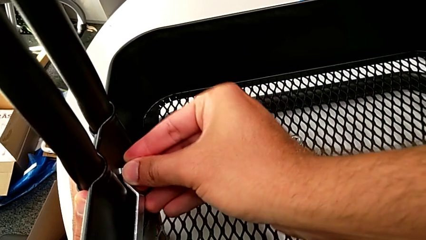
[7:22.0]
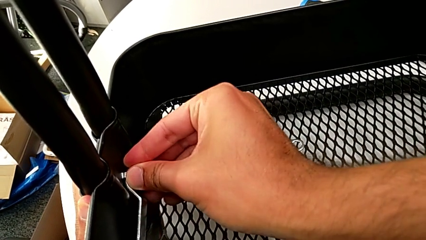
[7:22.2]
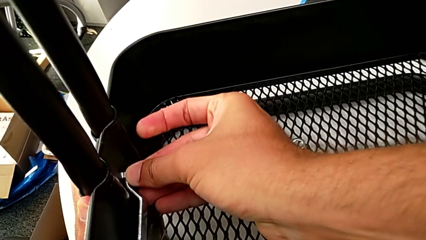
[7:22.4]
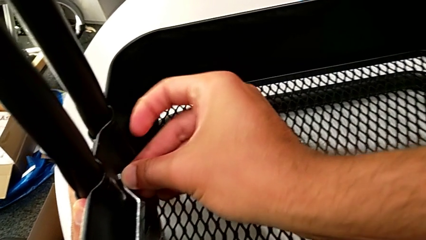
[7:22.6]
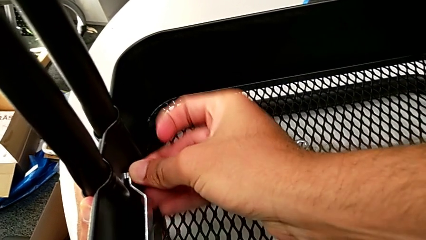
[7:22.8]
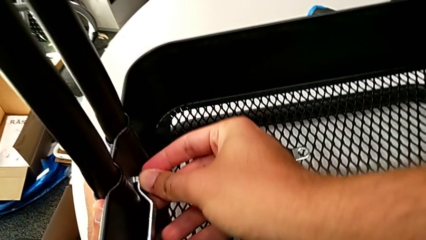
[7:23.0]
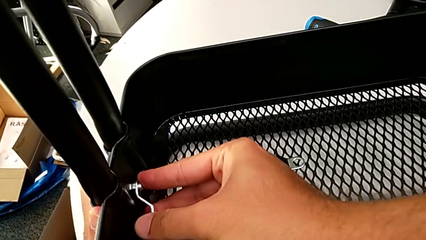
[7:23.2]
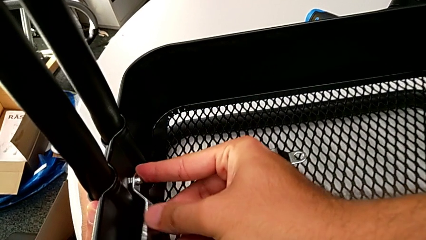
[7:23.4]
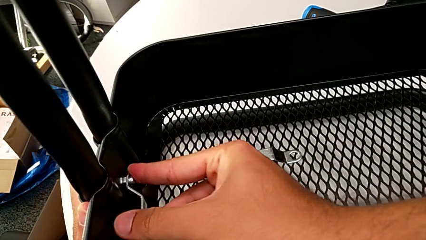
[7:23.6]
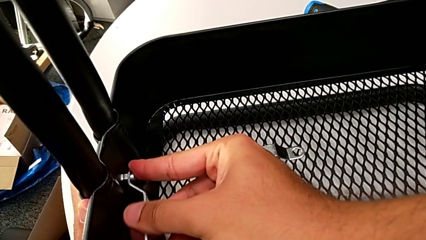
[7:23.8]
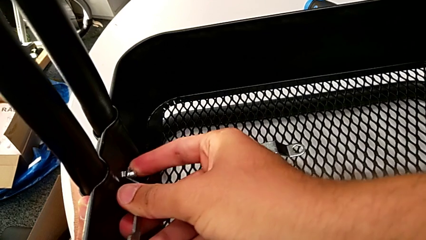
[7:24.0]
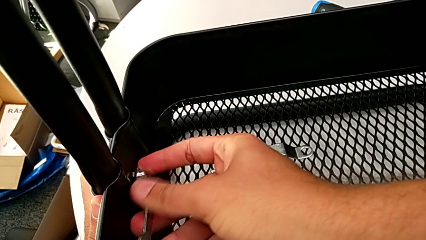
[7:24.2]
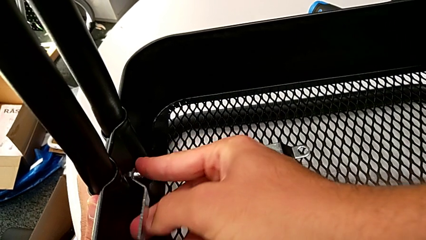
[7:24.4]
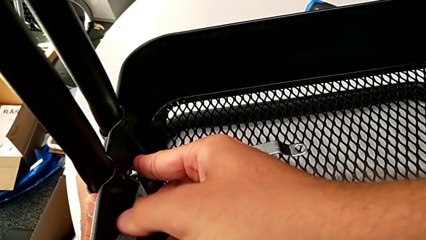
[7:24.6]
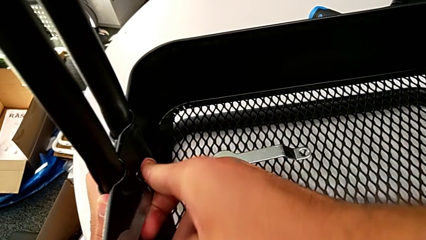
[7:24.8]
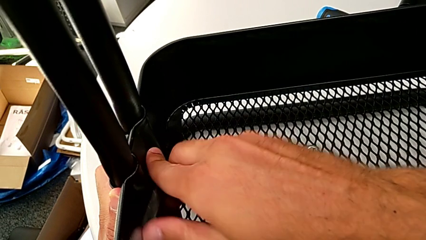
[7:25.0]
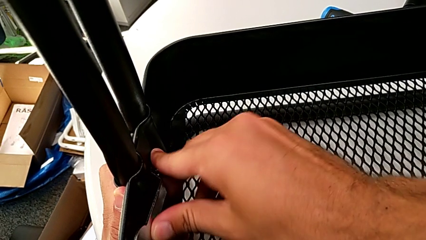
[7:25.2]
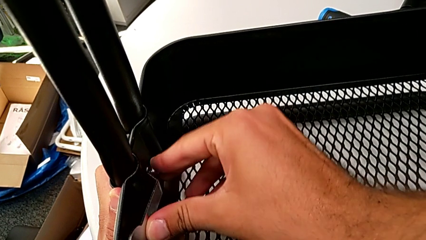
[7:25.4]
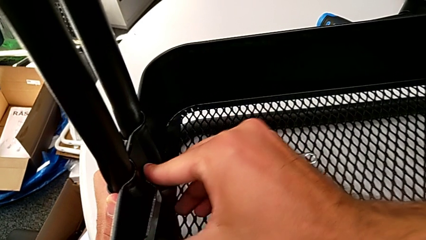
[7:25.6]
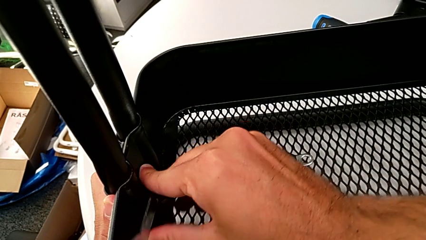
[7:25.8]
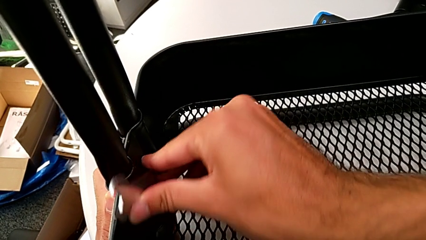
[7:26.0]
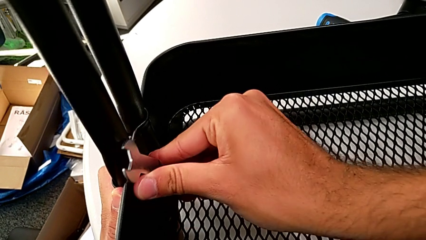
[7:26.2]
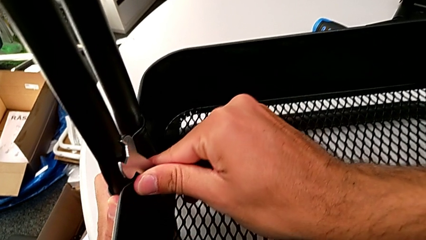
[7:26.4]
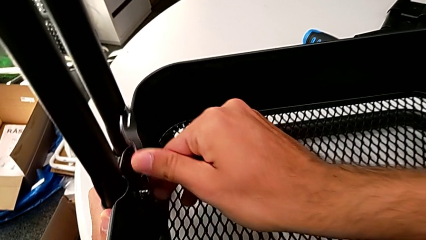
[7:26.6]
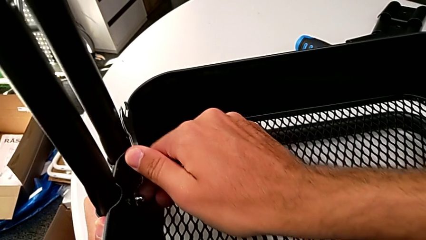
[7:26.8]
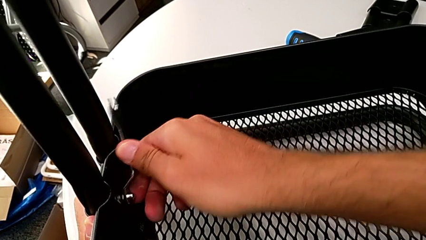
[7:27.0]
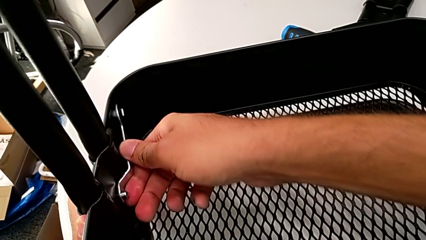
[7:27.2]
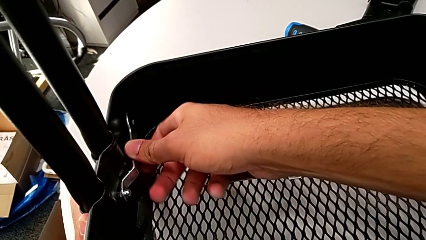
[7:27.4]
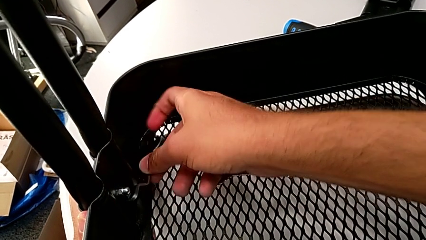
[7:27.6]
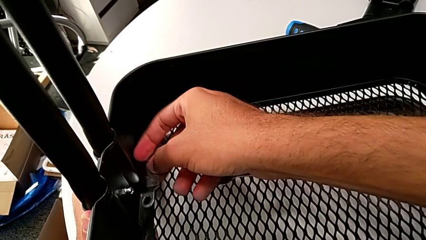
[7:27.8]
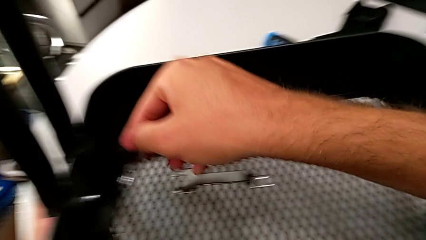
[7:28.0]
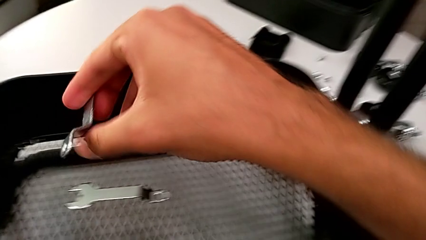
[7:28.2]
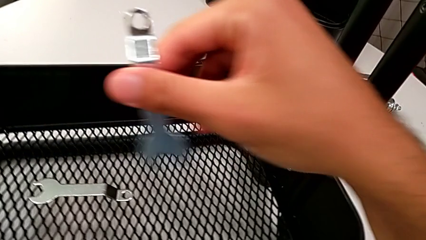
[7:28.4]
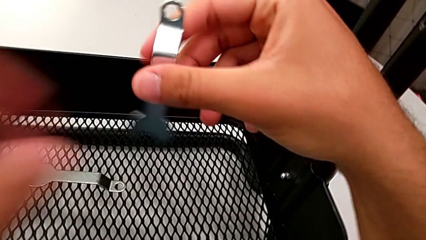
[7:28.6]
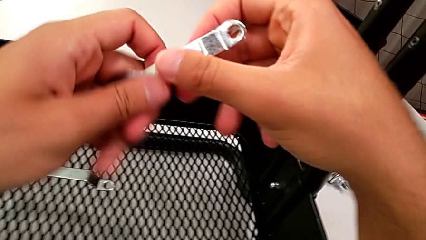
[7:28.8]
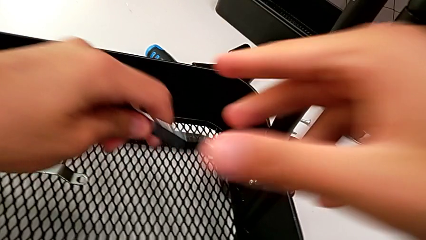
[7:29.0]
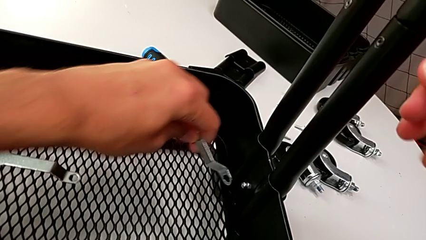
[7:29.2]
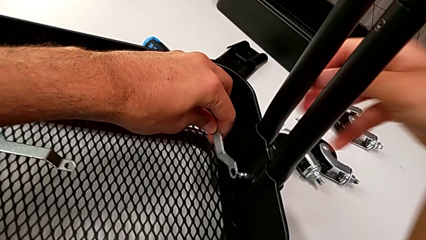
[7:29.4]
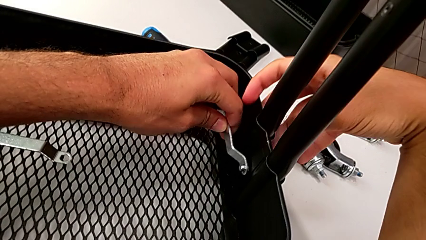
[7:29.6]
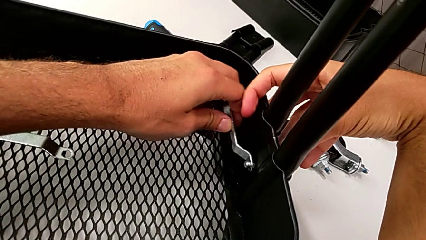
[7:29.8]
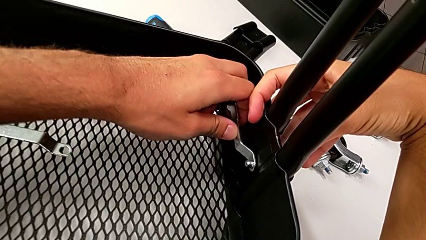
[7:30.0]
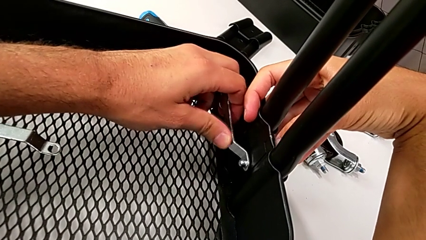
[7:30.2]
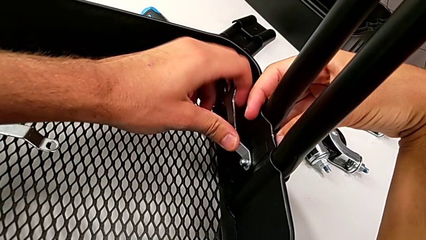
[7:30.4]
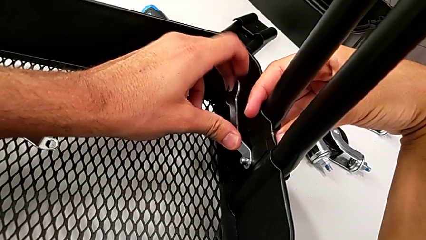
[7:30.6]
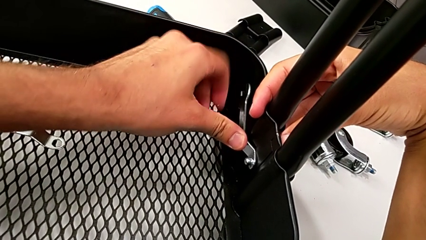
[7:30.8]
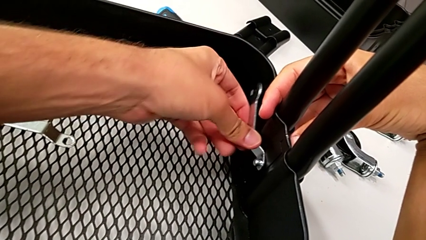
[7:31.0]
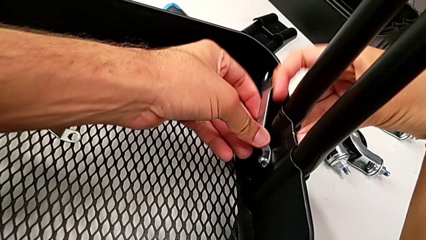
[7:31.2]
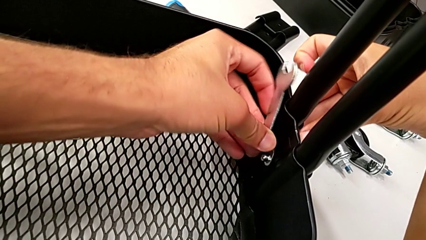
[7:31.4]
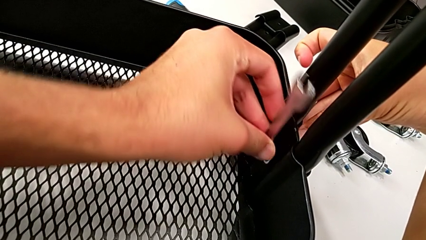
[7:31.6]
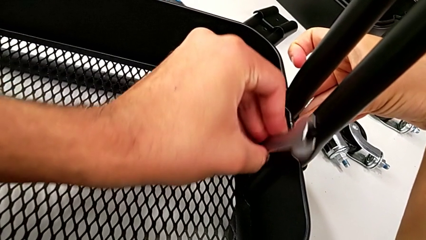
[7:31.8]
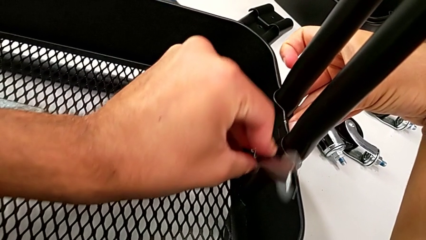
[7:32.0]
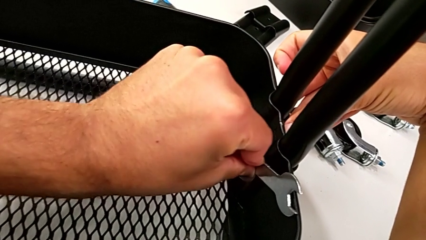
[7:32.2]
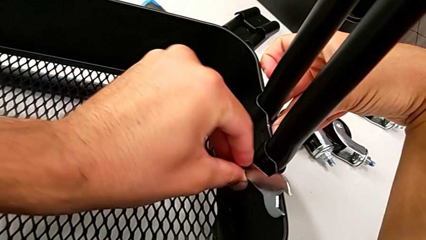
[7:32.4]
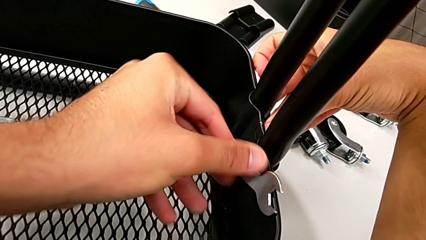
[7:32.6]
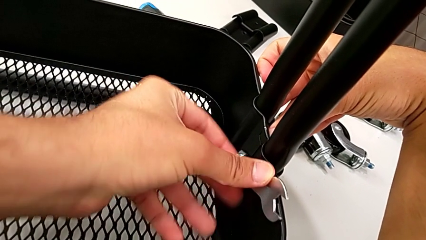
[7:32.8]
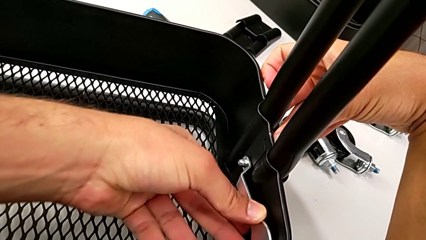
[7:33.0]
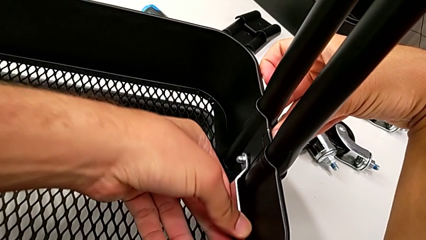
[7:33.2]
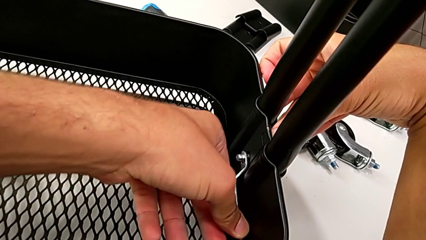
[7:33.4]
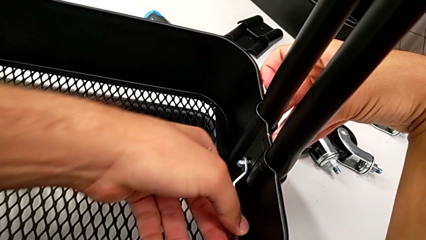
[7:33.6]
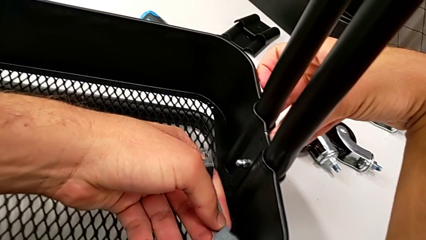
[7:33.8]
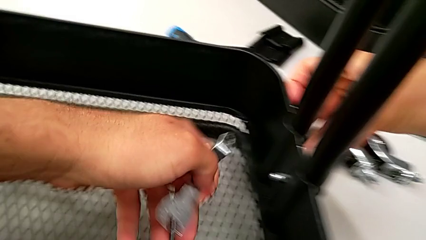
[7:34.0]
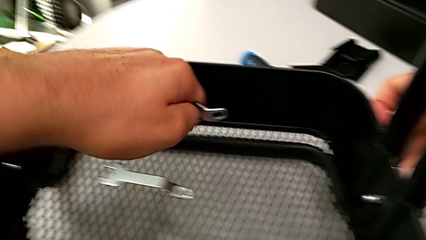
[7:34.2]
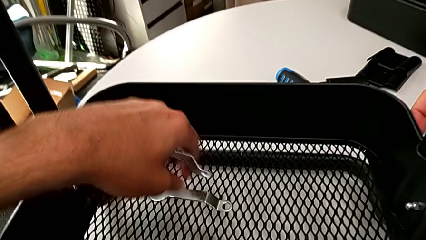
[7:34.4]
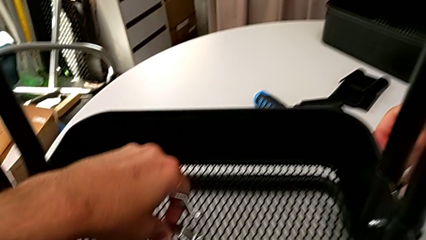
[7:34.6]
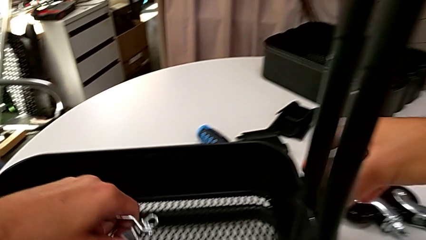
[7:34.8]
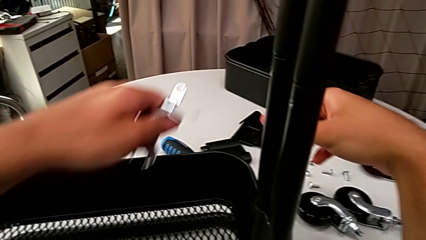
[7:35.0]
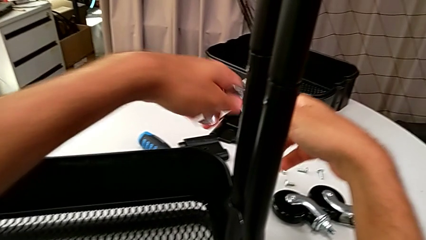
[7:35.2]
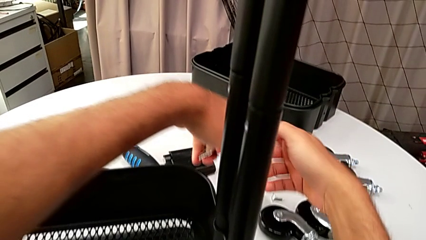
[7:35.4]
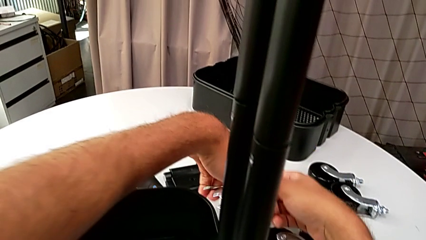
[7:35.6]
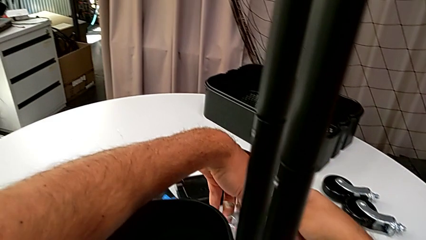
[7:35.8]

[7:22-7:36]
The camera wearer is assembling the bottom grid tray. They keep inserting the spanner wrench, screw the hexagon cap nut, withdraw the spanner wrench, insert it and screw the hexagon cap nut.

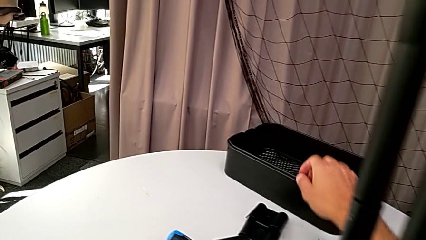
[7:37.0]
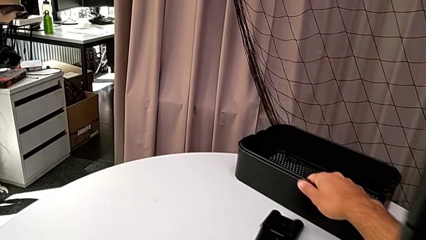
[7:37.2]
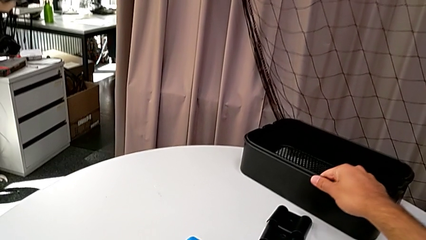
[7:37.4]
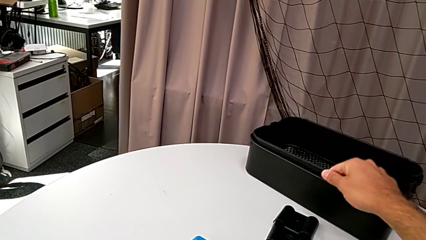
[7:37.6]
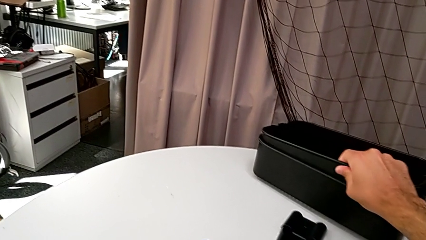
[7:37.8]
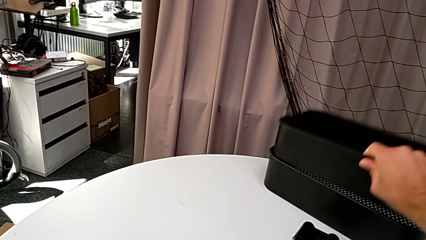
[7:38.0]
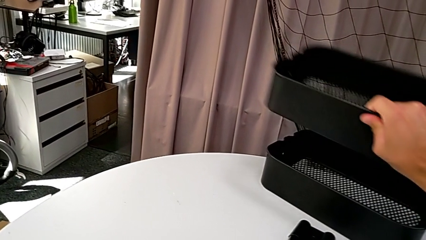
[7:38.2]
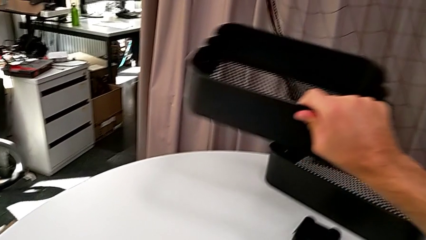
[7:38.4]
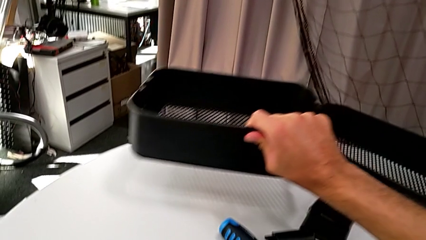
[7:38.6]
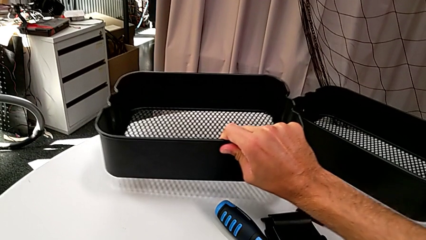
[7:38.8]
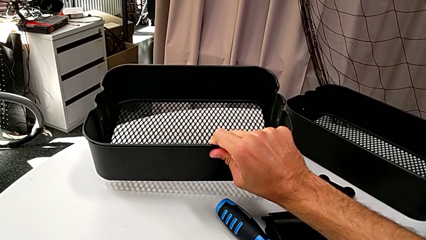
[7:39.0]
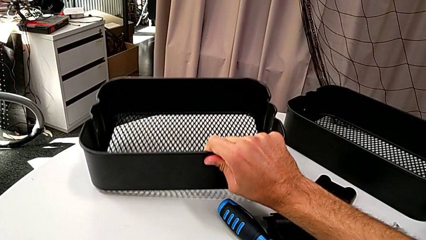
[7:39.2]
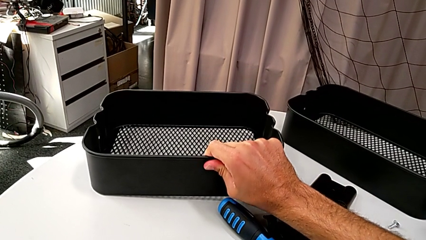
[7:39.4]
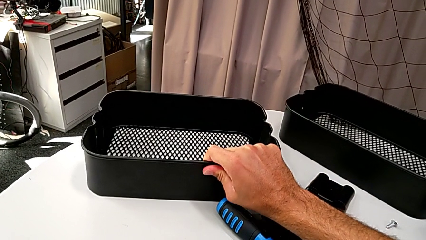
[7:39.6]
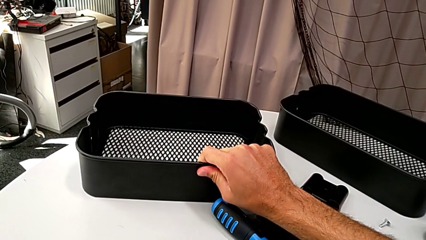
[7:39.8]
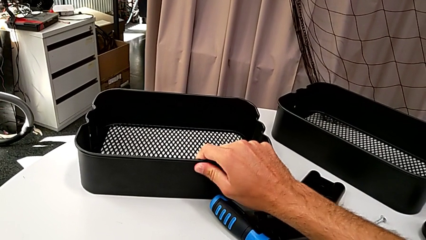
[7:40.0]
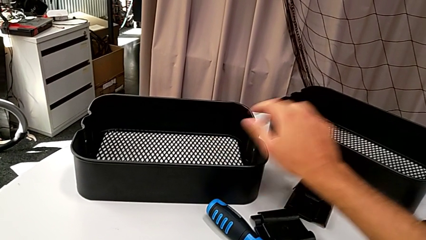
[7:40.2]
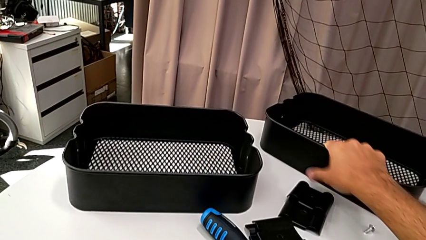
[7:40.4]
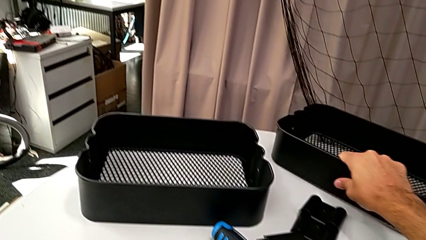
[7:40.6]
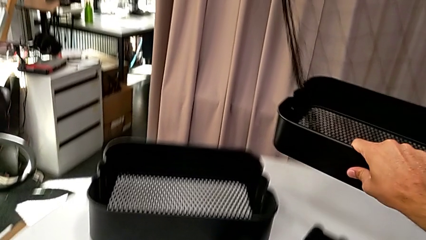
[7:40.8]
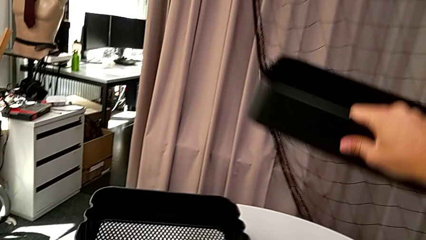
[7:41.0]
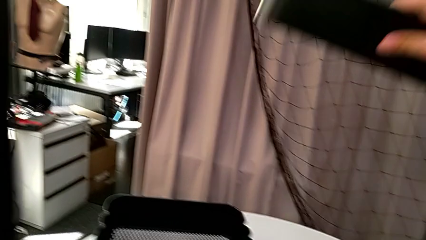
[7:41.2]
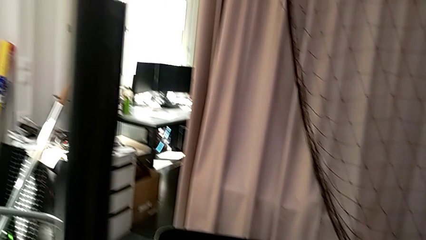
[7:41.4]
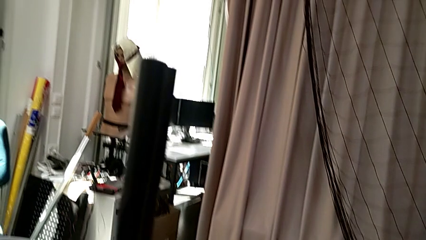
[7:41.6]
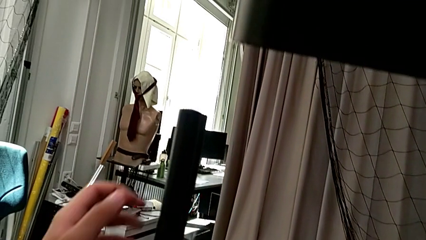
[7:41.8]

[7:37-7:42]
The camera wearer is assembling the top grid tray. They grab the middle grid tray.
